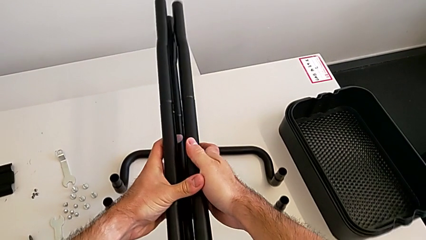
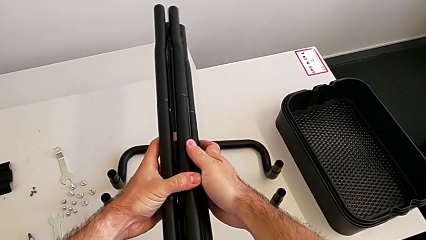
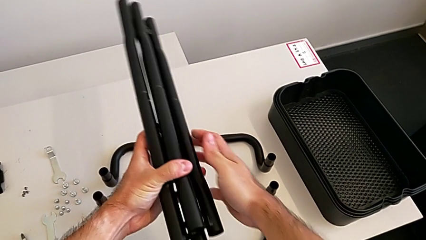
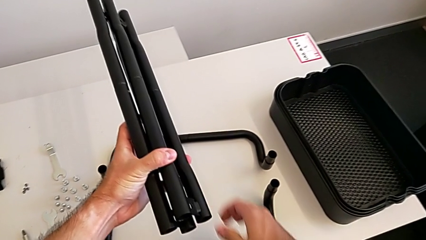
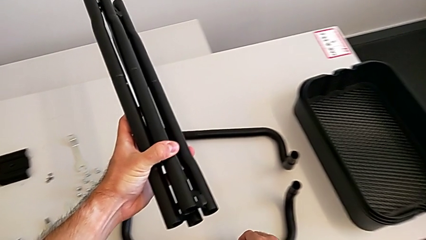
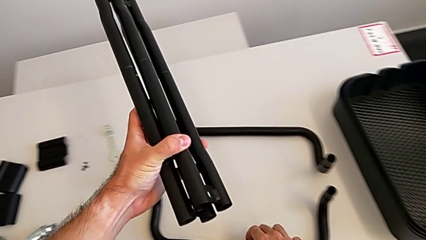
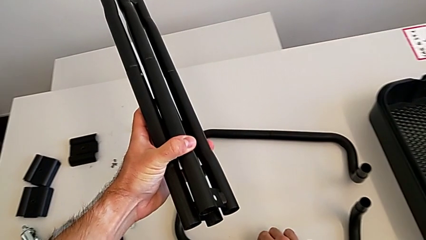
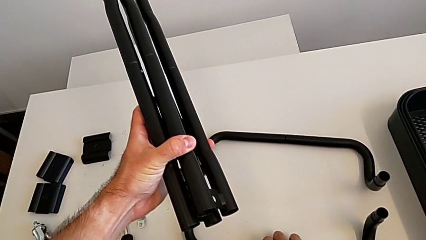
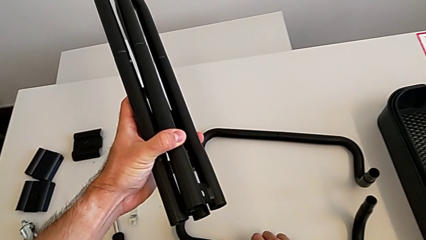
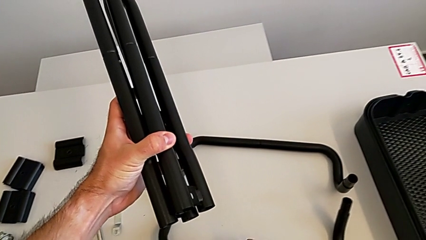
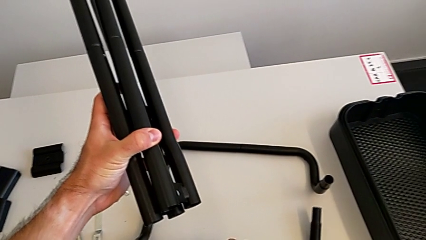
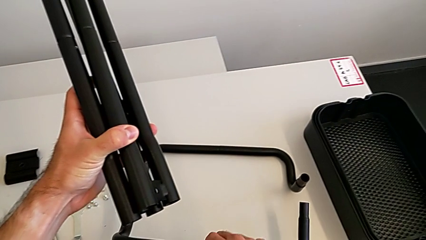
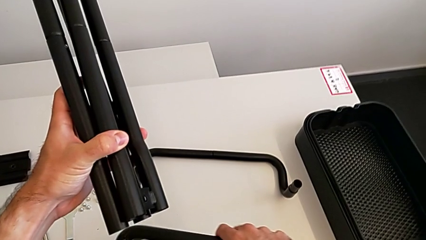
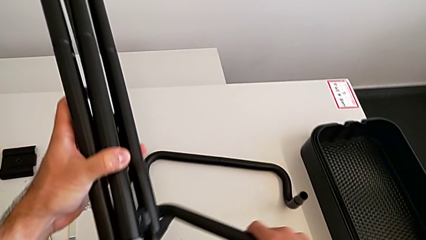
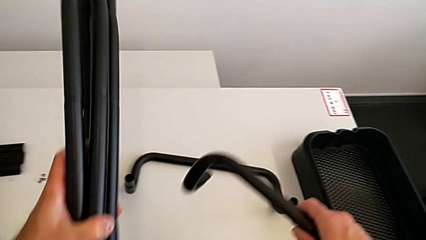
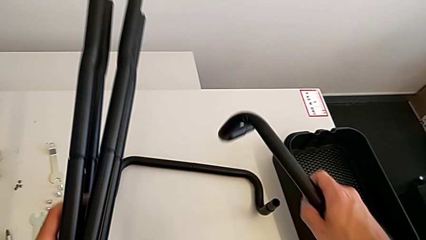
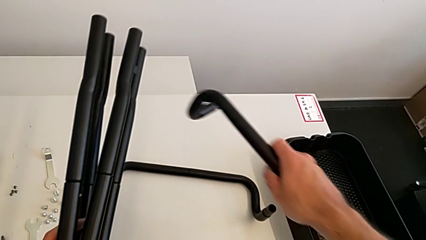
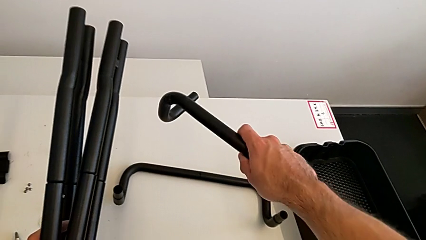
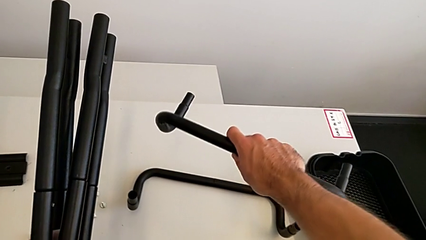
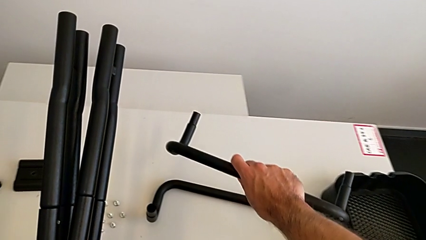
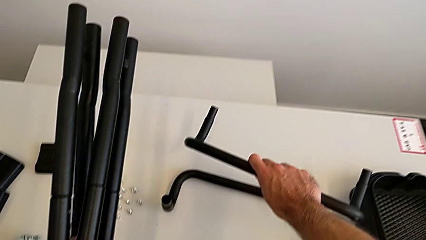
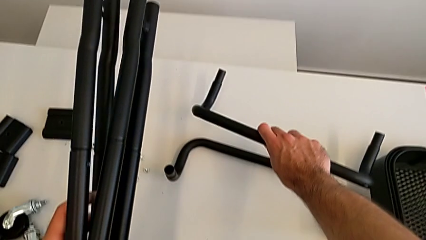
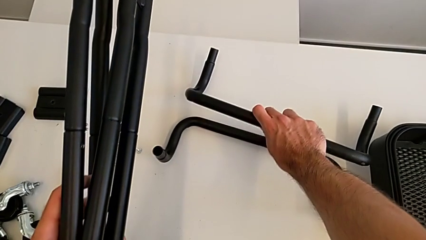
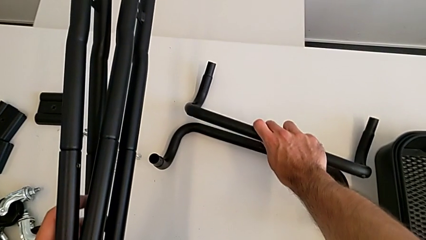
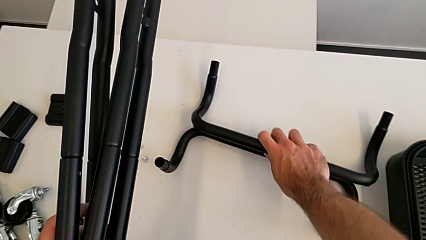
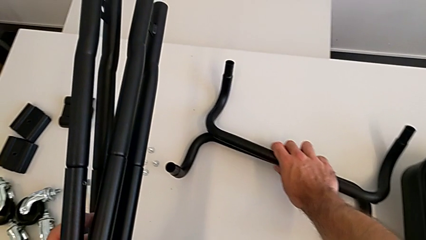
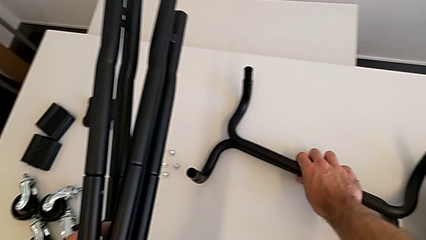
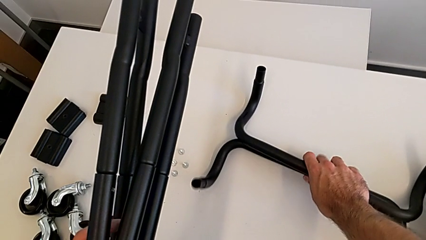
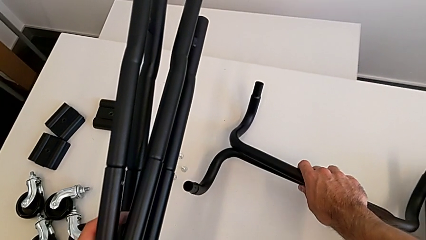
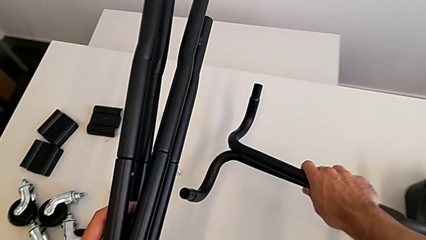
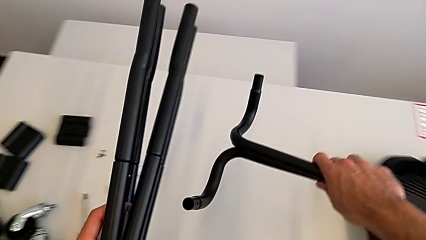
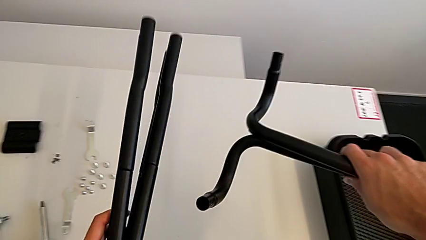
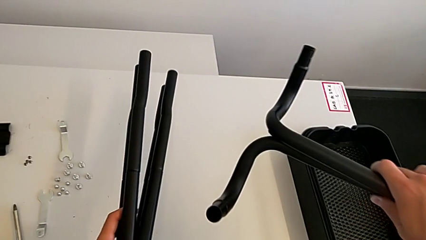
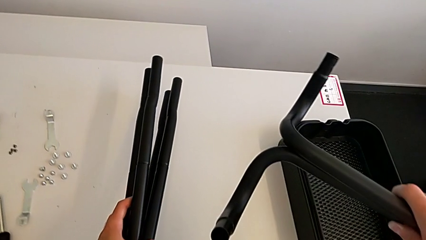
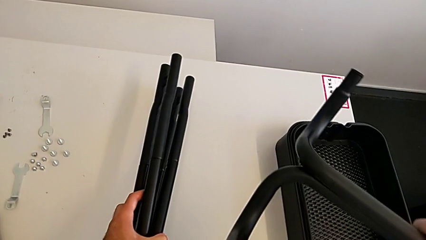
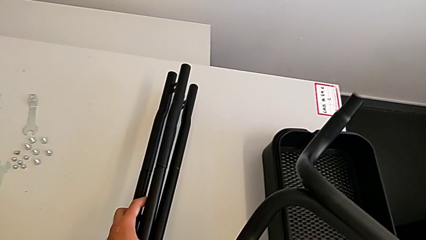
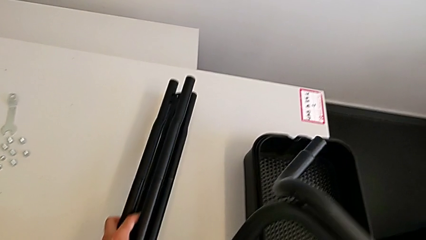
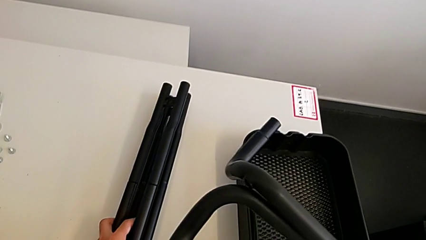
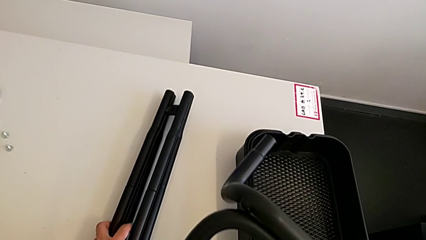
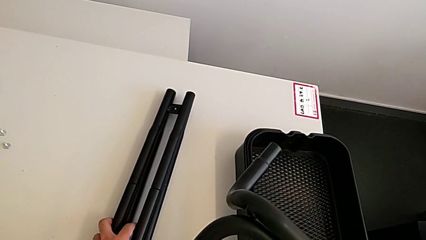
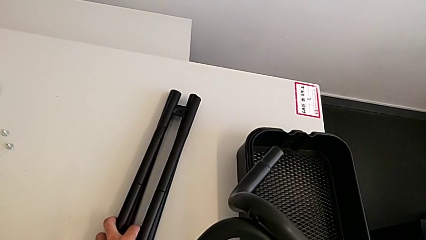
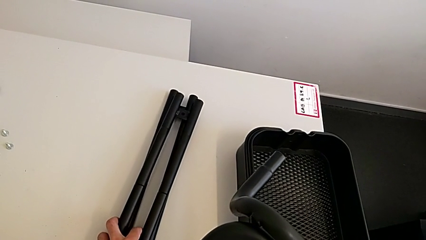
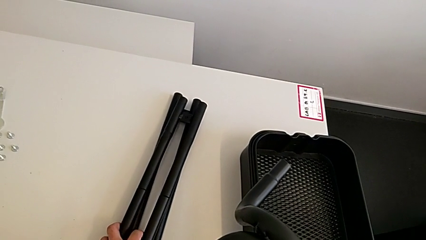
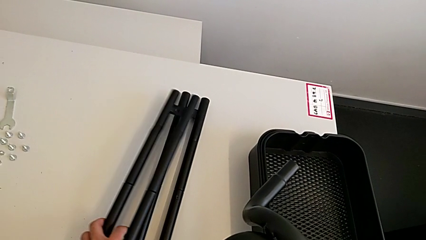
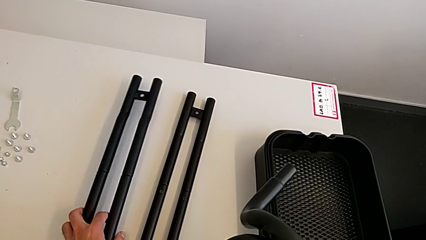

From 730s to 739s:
The camera wearer is disassembling the half frames. They hold the leg, grab the half frame, lift it and place the leg.

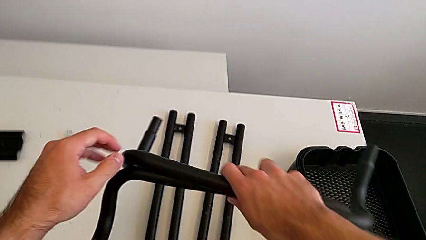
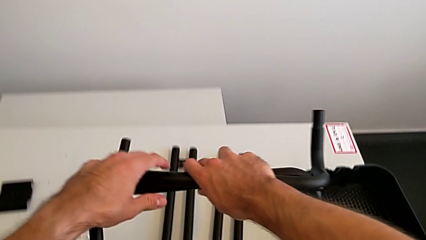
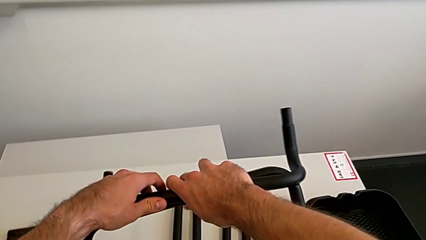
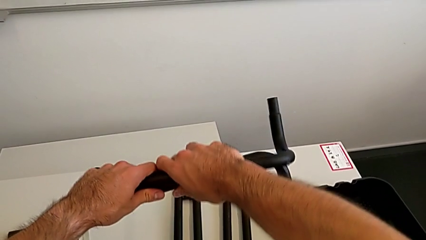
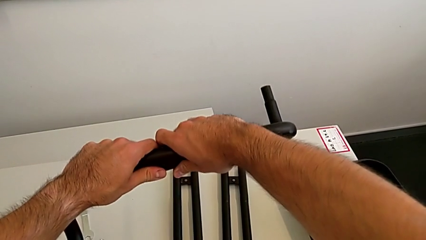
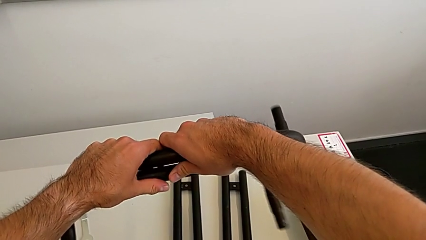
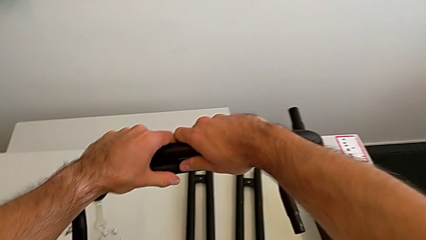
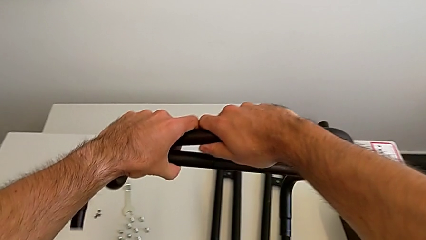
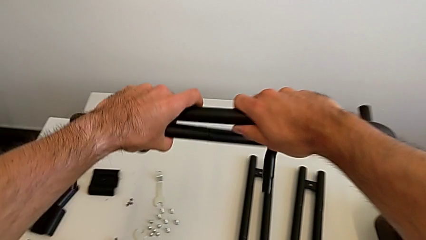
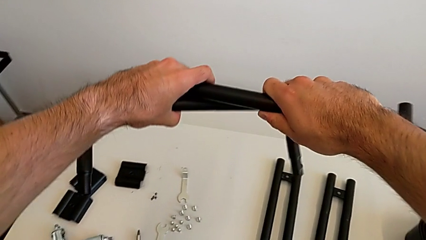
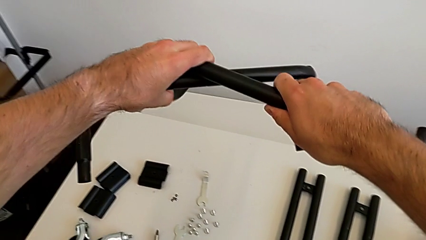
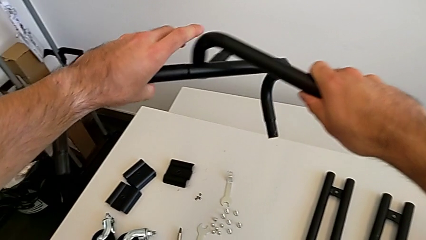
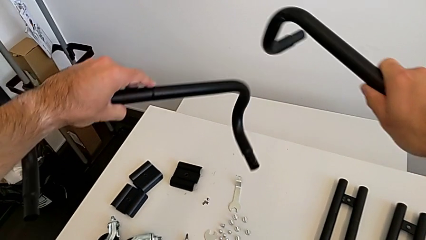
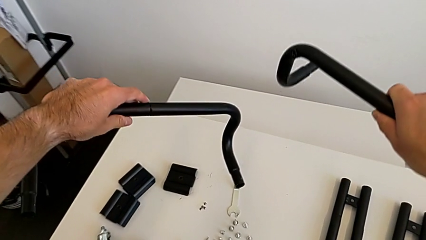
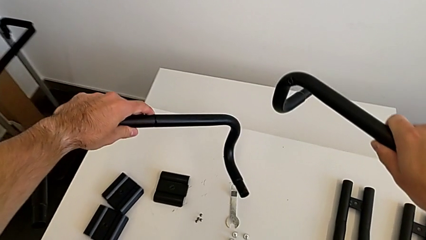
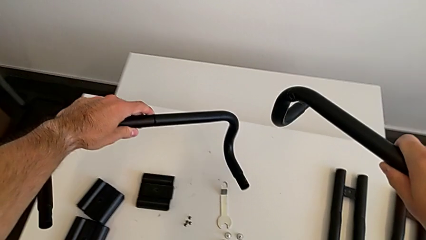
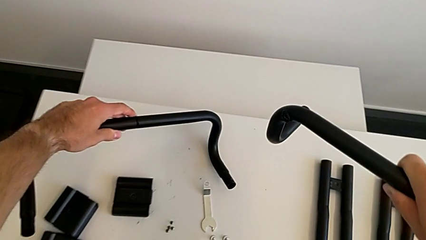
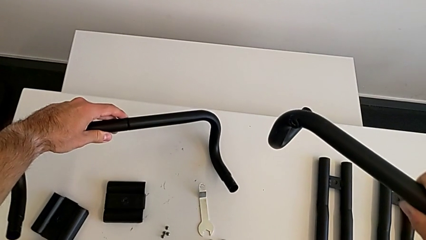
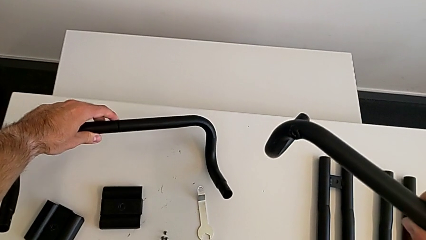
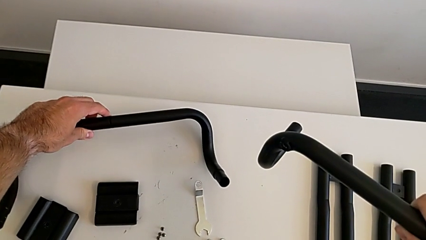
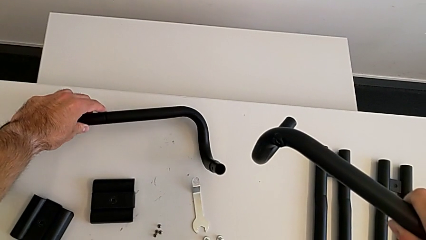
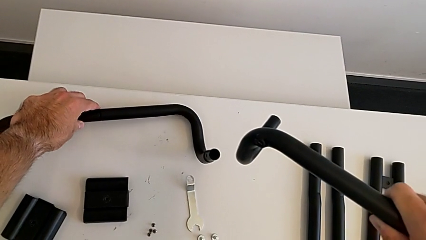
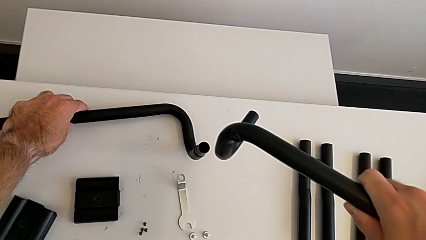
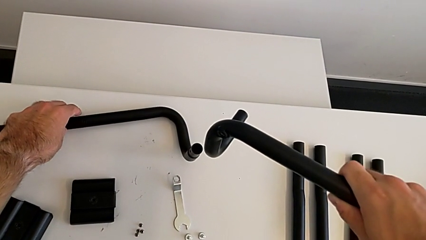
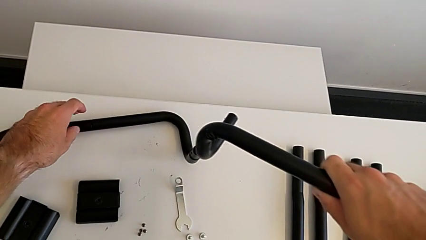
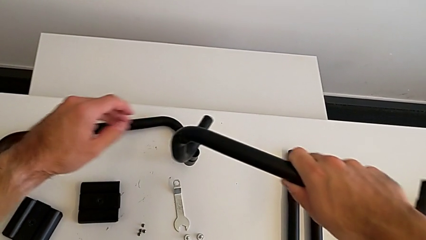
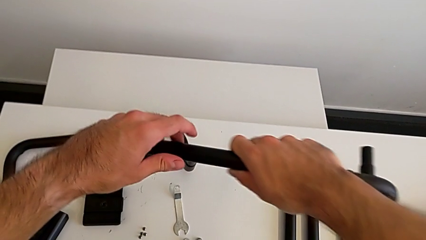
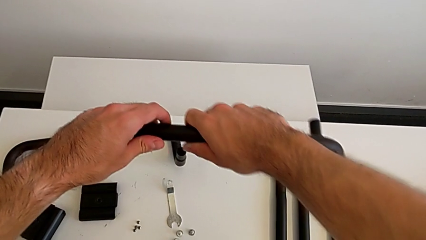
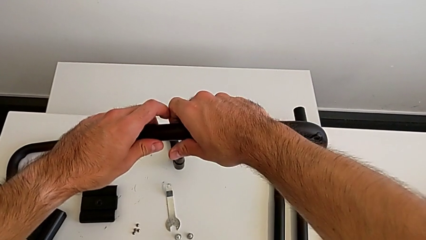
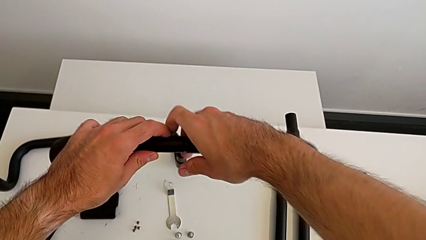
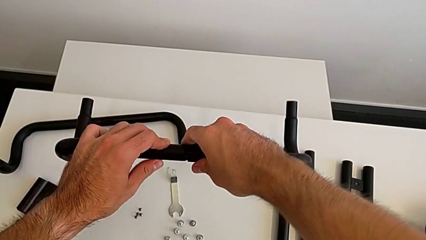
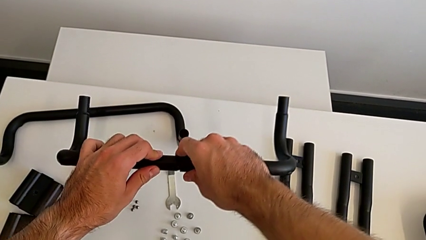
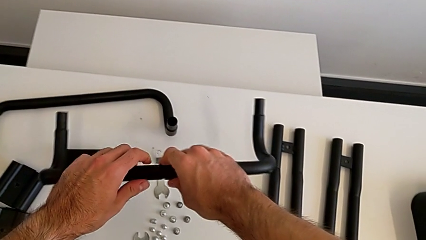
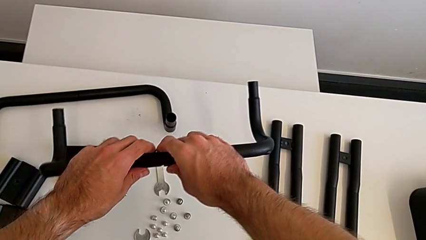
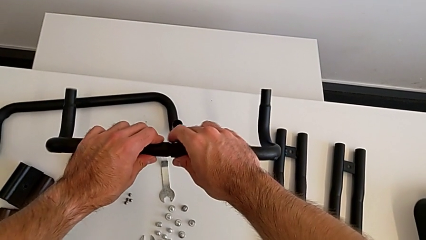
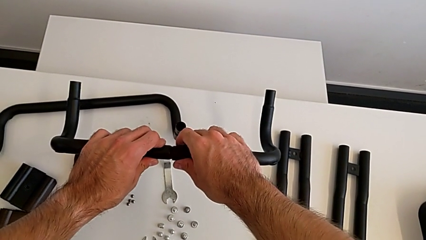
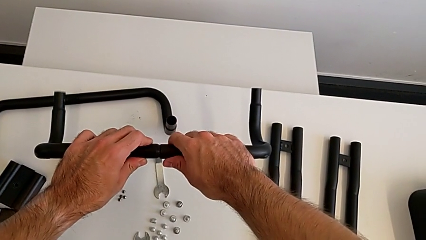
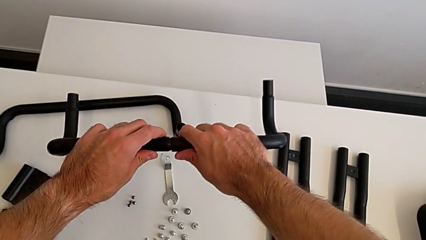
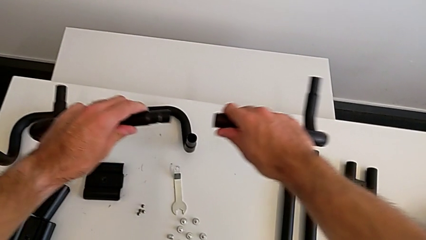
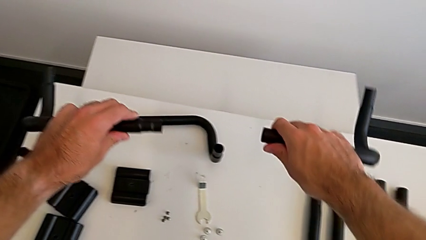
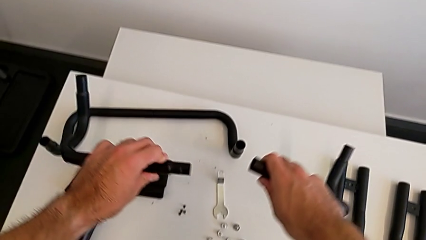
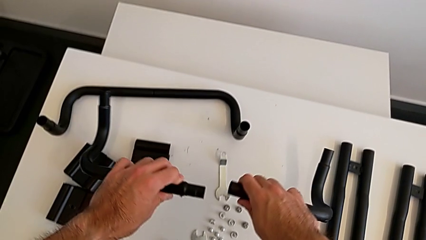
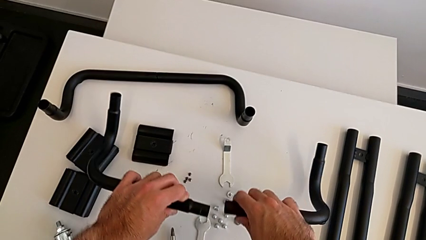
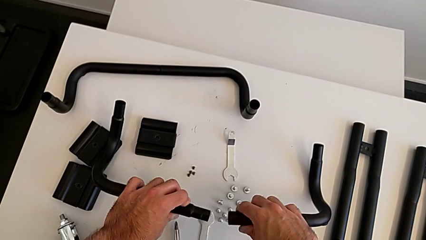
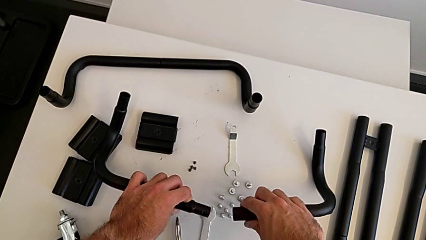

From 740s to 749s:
The camera wearer is splitting the bars. They place the half frame and split the first half frame.
